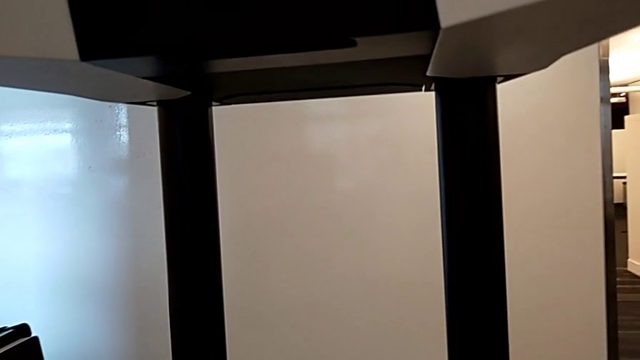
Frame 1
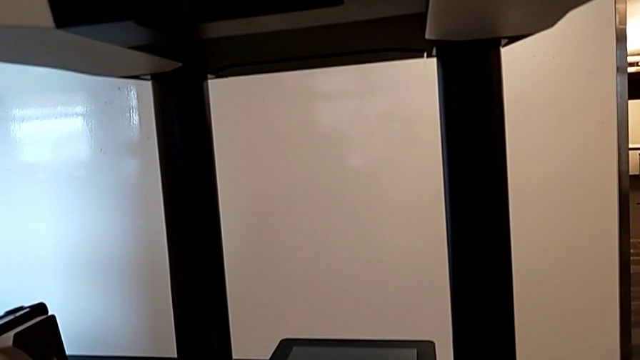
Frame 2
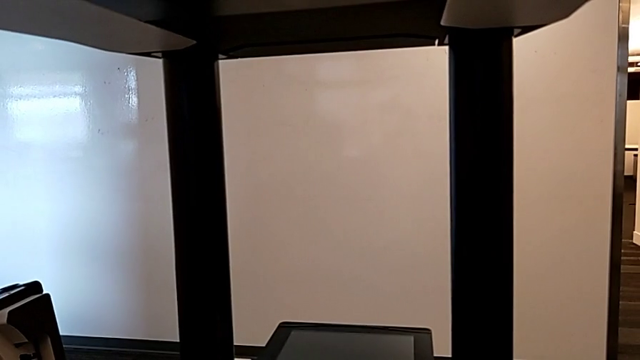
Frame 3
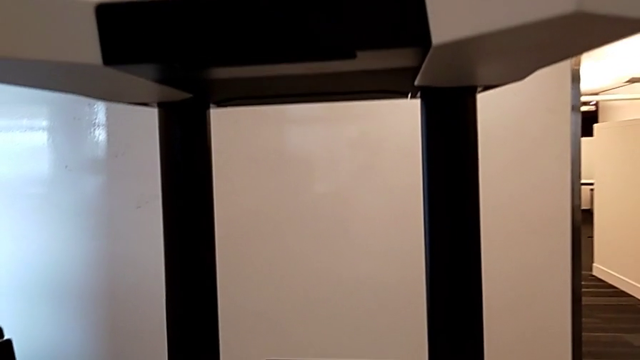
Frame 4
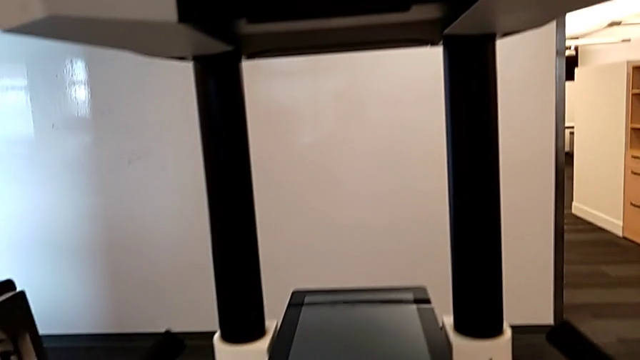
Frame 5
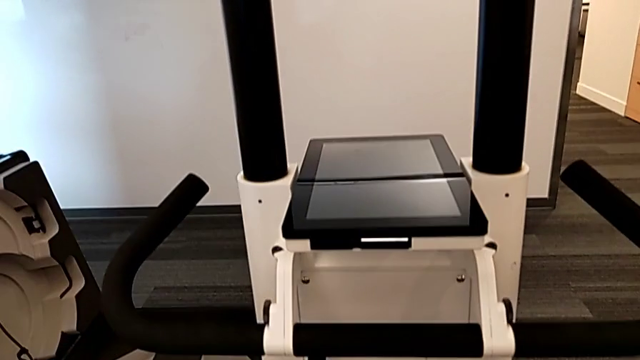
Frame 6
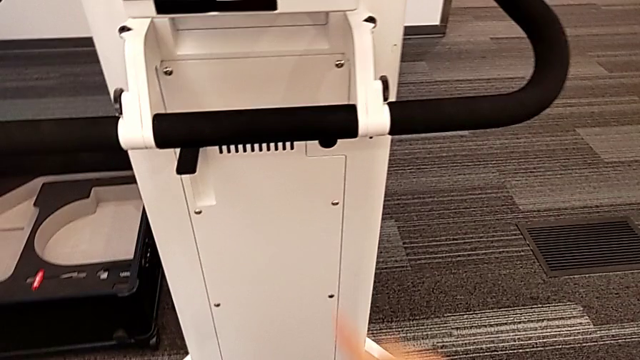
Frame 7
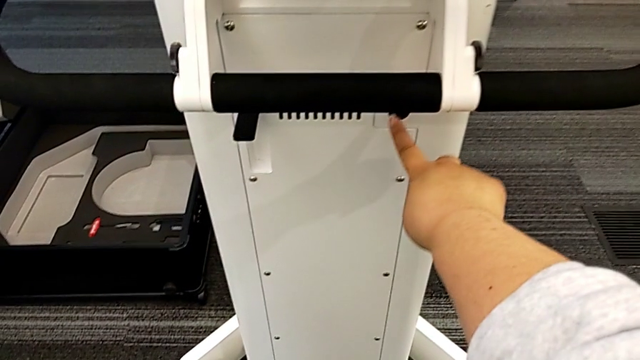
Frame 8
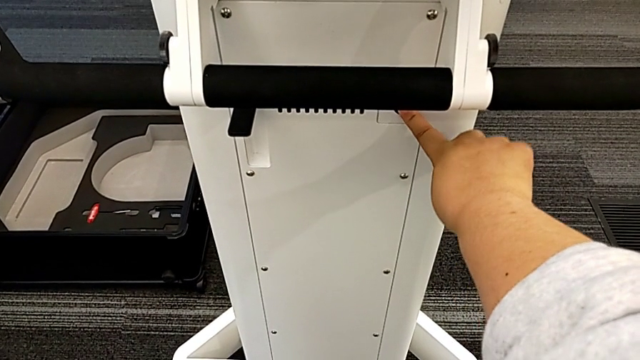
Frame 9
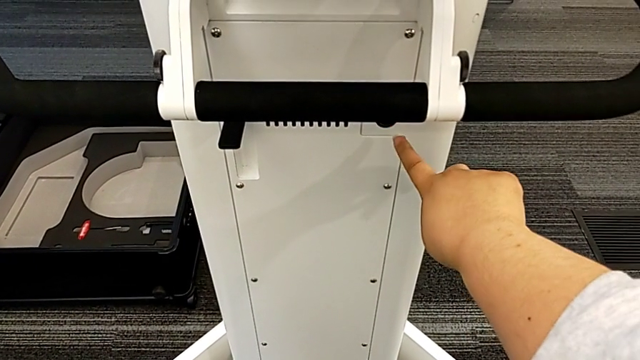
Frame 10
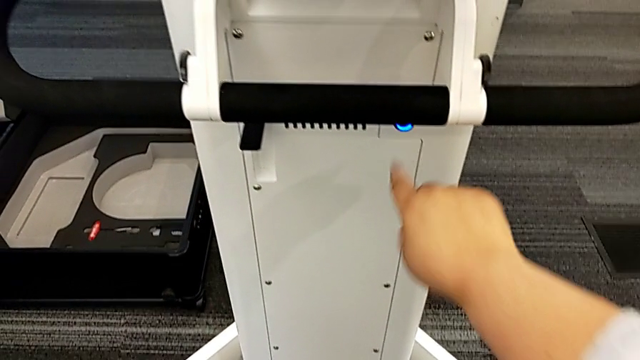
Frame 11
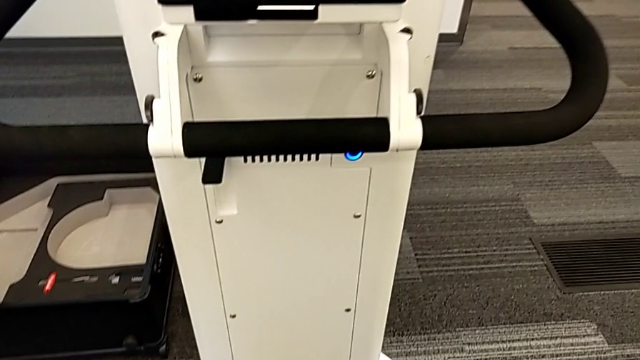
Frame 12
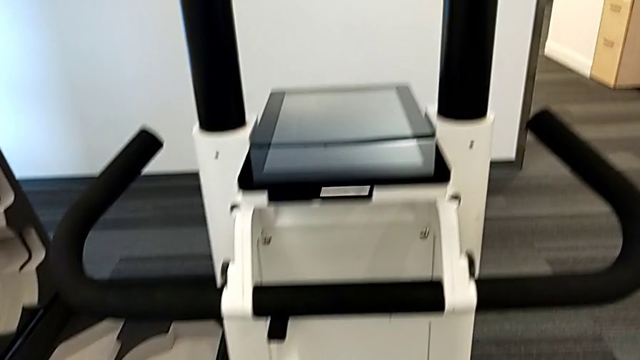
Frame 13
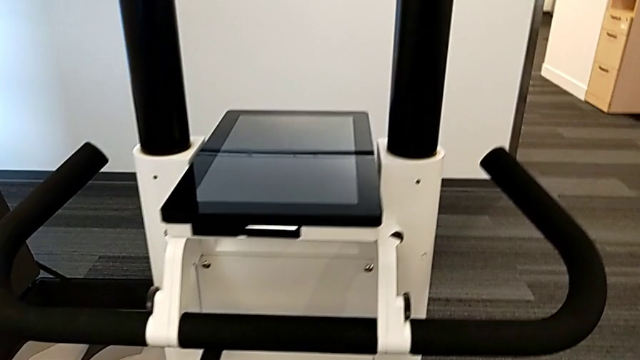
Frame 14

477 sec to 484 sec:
The camera wearer turns on the device. They press the black button.

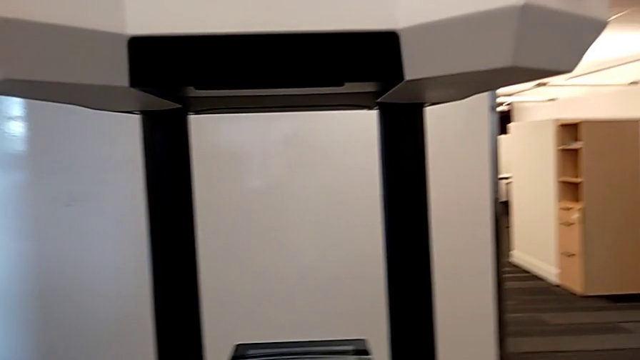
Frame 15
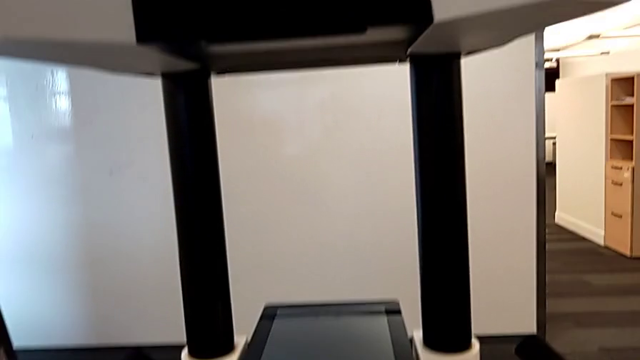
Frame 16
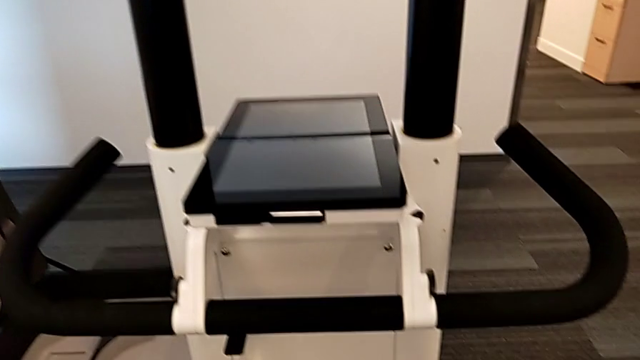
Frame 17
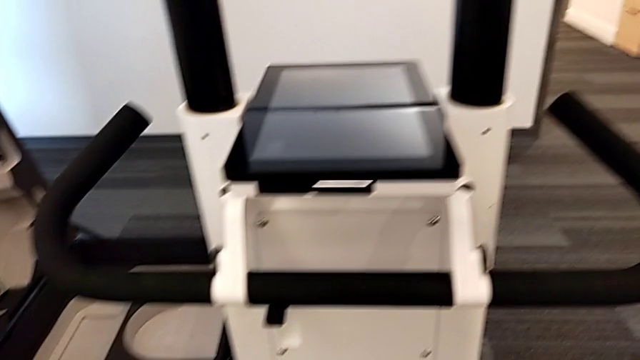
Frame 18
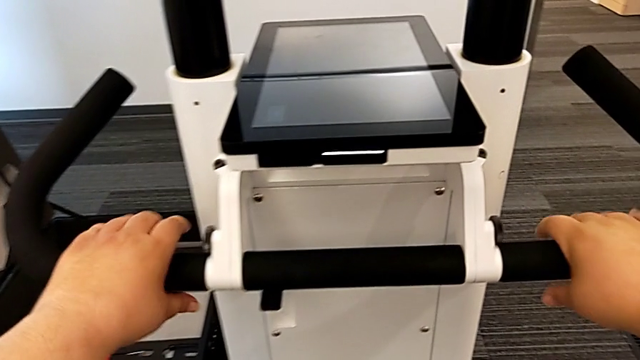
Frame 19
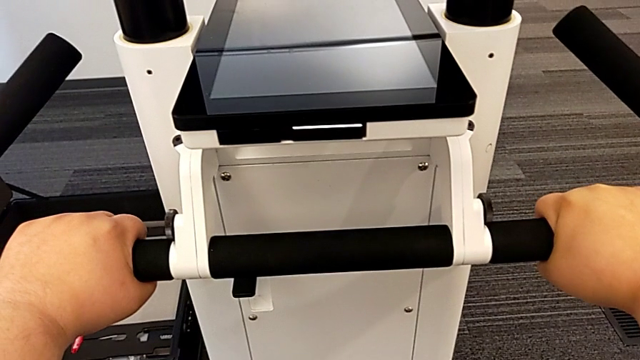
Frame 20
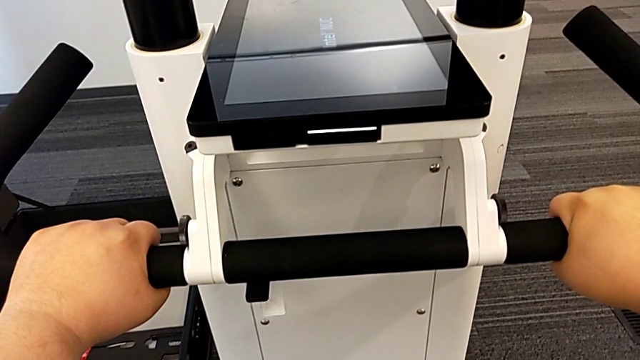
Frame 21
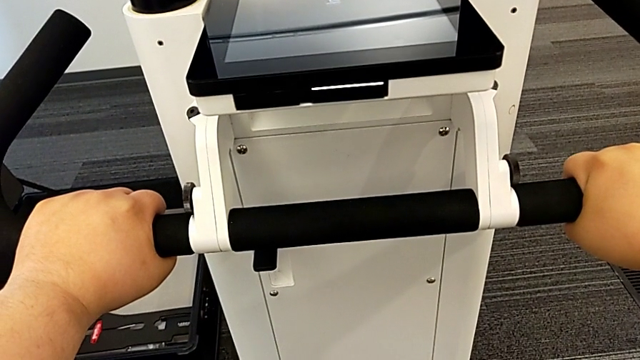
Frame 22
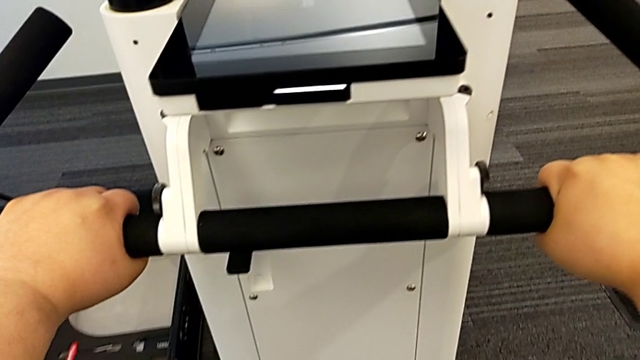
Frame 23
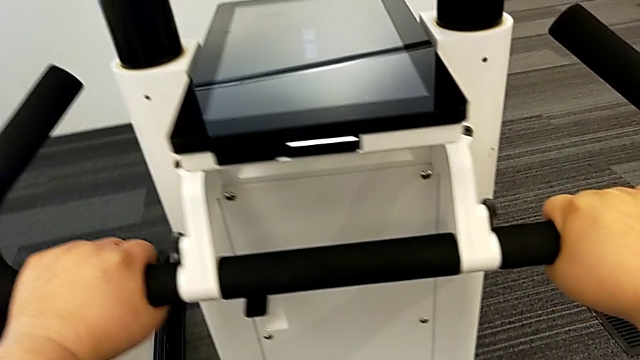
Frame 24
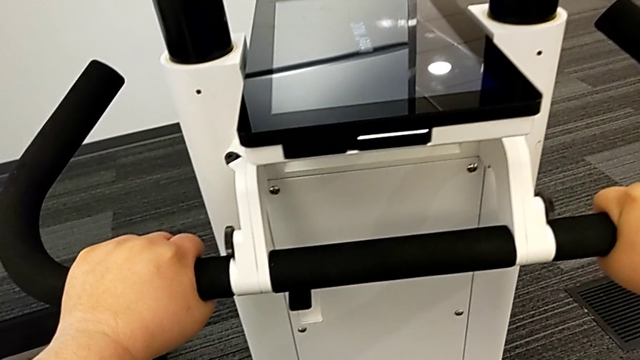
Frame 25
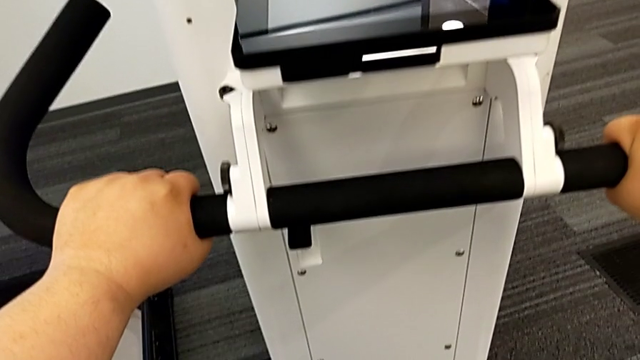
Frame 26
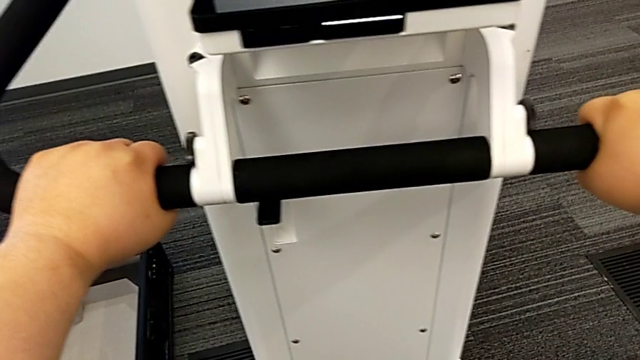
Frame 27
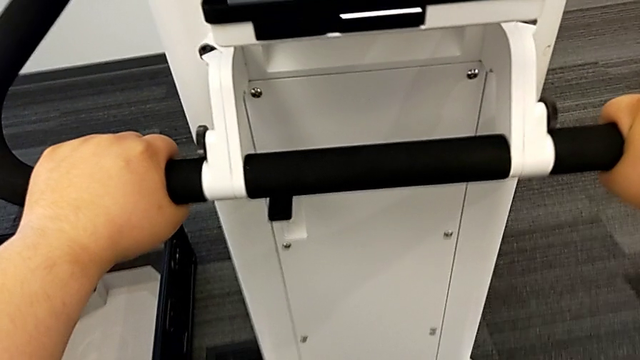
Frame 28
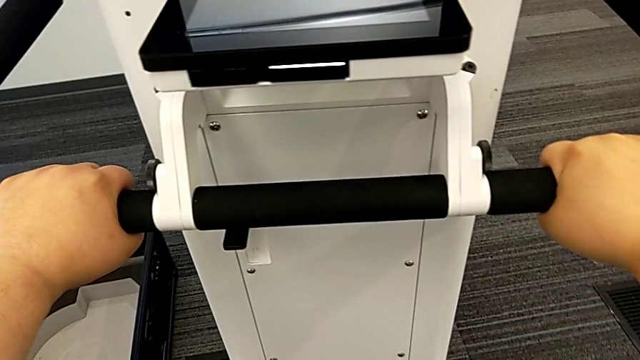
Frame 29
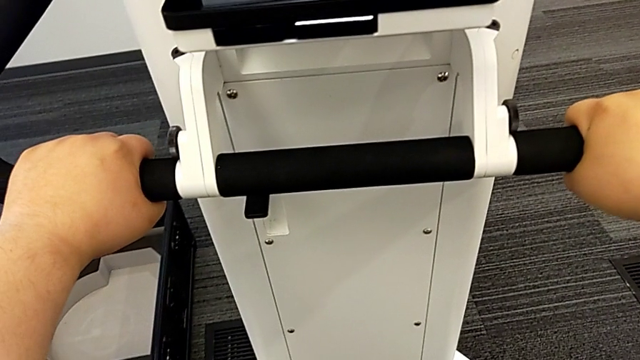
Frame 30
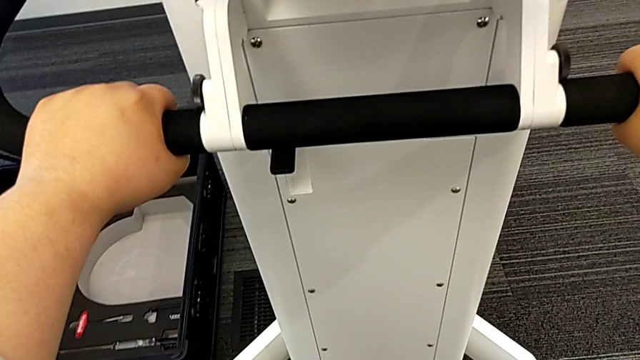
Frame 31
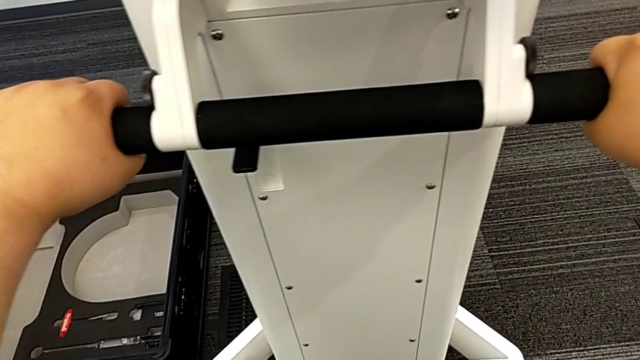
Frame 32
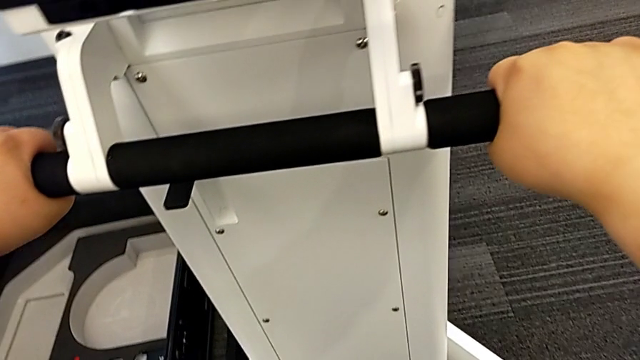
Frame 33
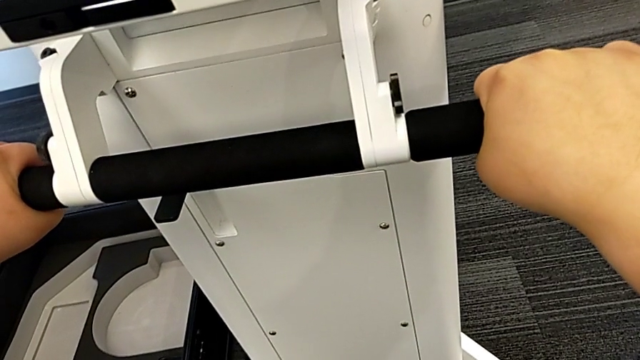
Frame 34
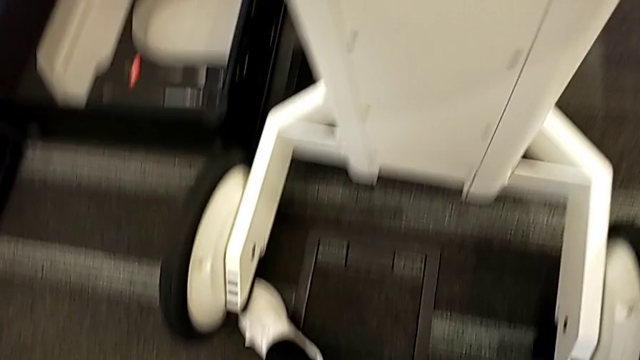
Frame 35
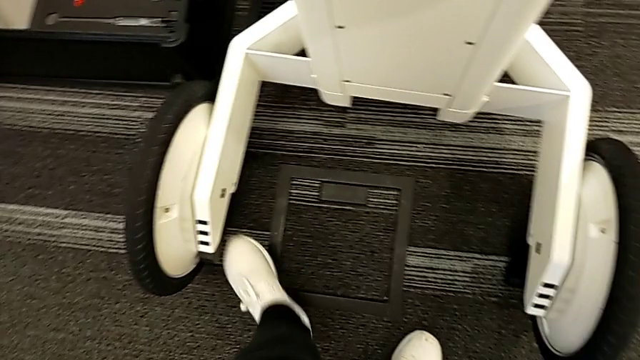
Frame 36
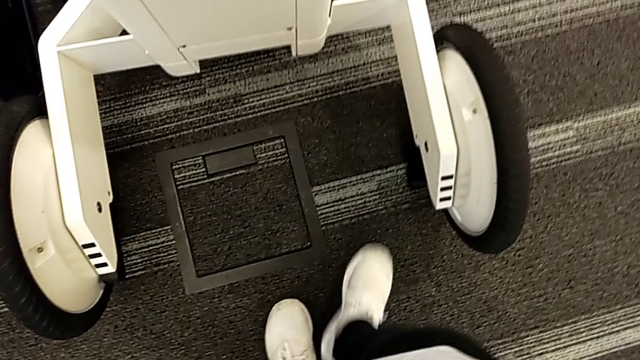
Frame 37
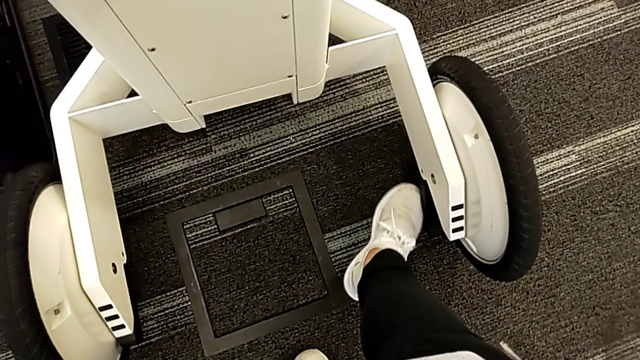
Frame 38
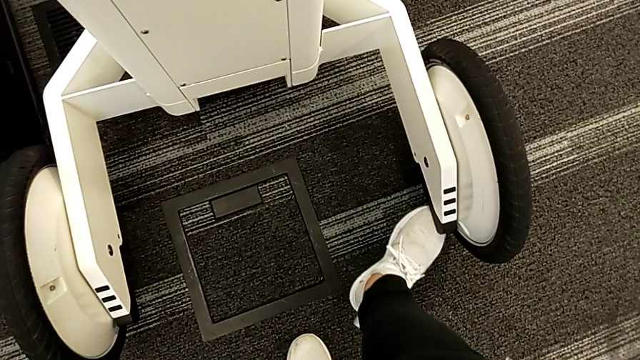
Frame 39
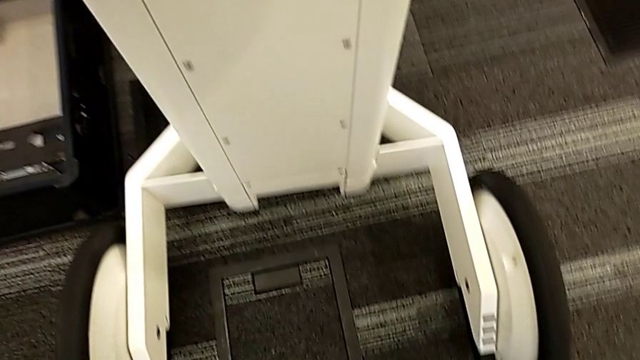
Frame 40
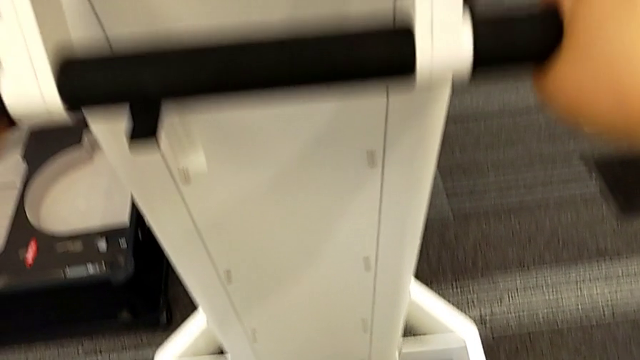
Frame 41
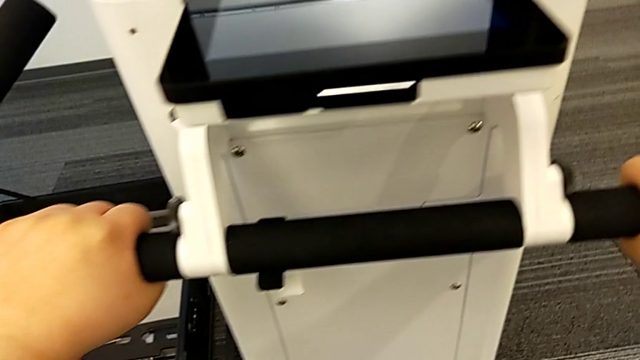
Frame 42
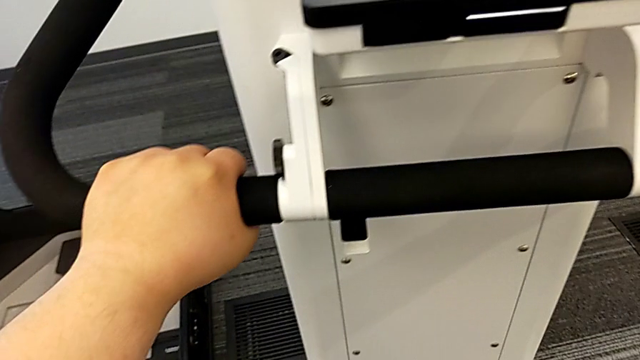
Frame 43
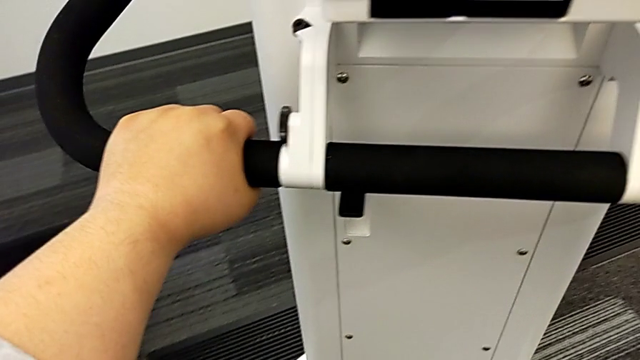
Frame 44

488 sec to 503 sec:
The camera wearer is moving the device. They grab the handle, close the first kickstand and close the second kickstand.
